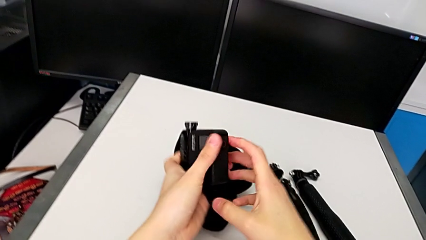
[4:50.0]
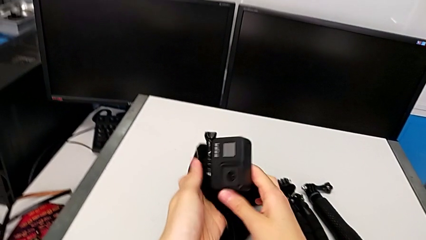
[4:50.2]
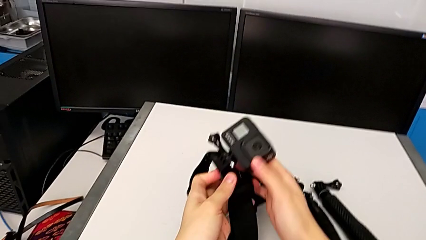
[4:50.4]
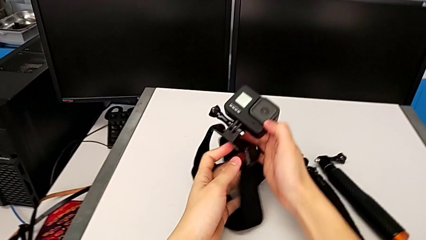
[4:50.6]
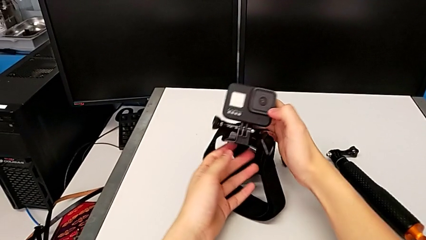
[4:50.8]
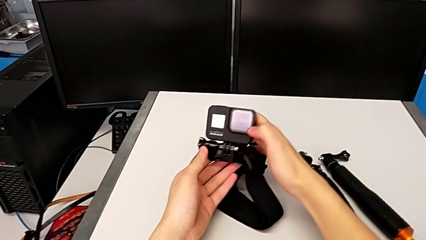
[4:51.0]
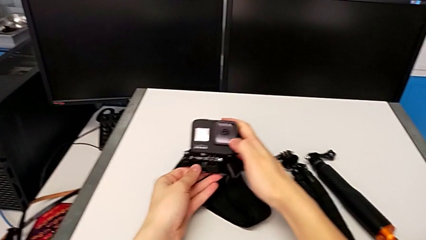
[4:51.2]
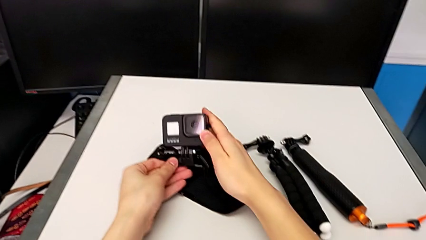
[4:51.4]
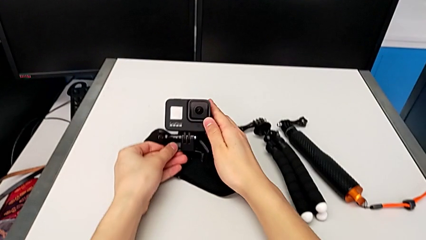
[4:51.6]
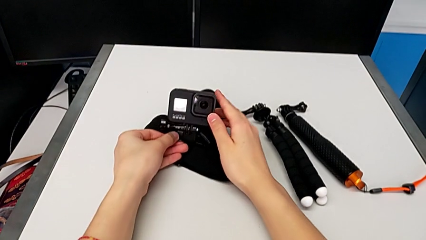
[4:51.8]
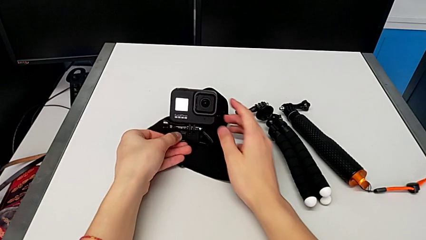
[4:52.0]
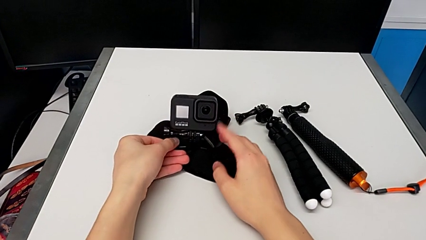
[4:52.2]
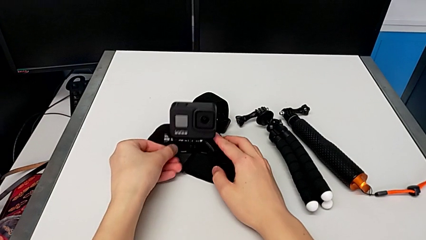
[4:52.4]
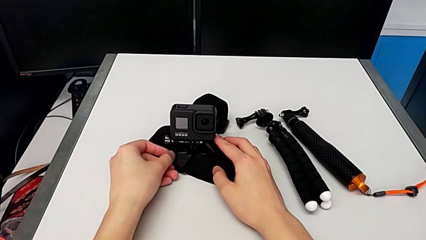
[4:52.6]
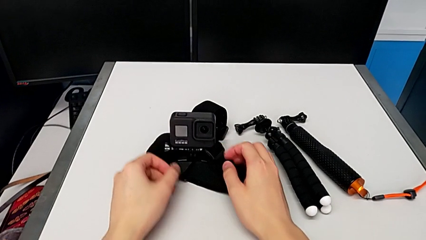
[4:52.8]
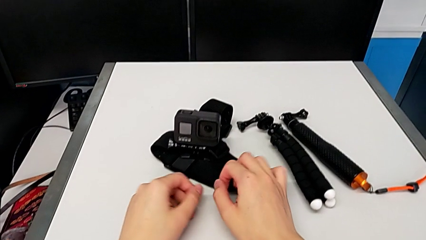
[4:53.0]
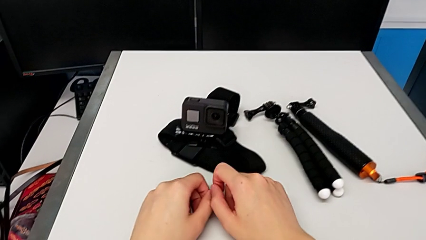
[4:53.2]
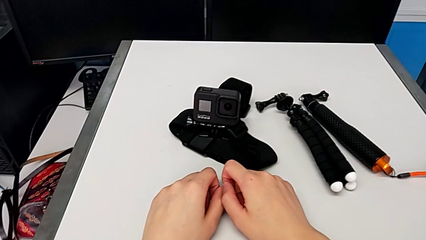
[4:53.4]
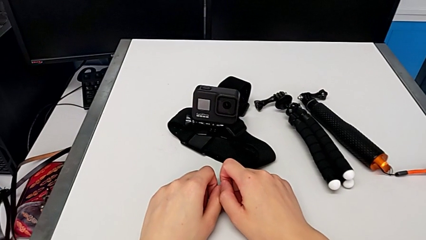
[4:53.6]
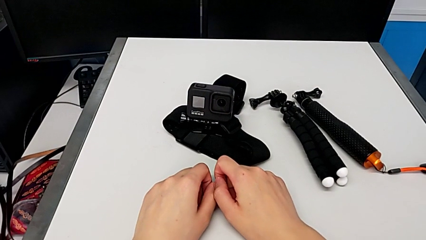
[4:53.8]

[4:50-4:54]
The camera wearer is assembling the strap onto the GoPro. They place the GoPro.

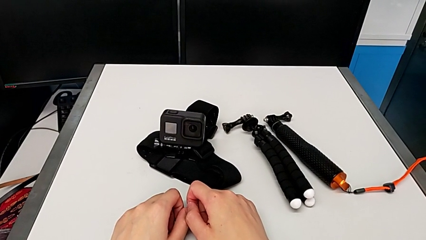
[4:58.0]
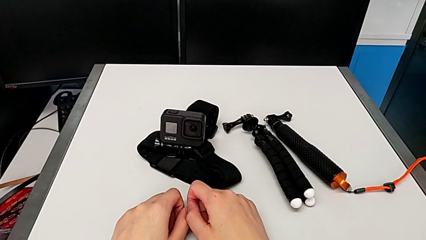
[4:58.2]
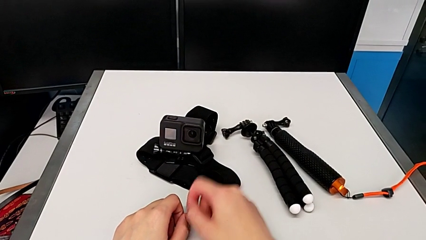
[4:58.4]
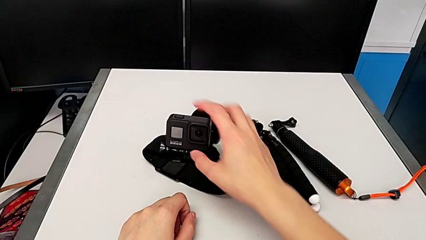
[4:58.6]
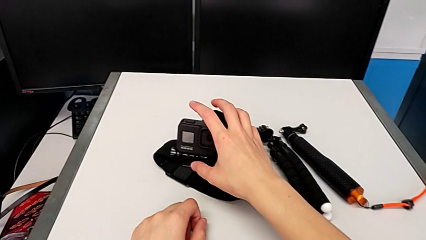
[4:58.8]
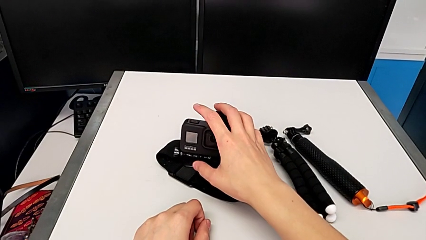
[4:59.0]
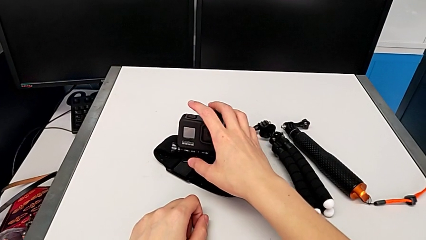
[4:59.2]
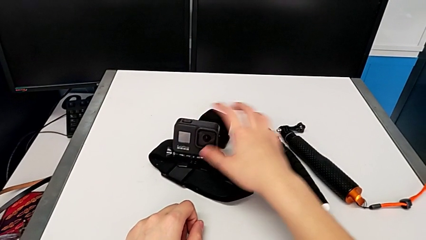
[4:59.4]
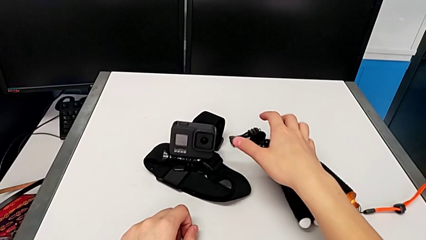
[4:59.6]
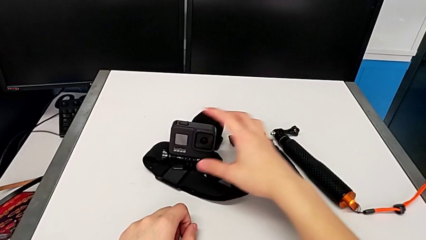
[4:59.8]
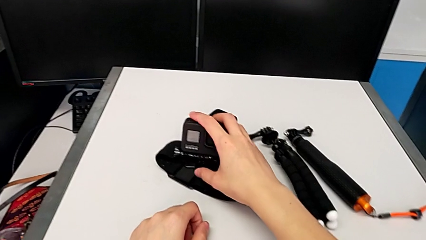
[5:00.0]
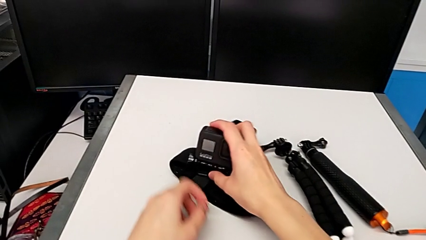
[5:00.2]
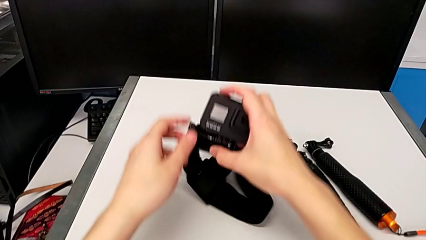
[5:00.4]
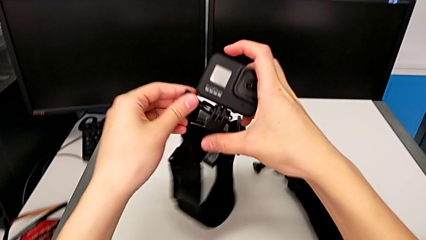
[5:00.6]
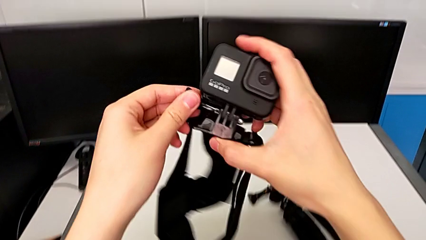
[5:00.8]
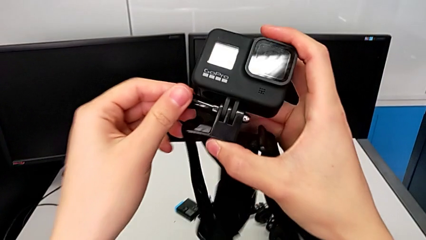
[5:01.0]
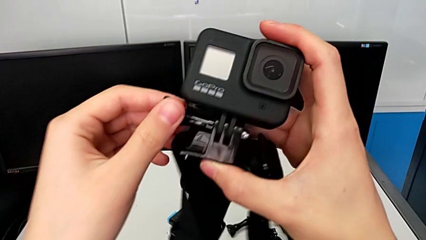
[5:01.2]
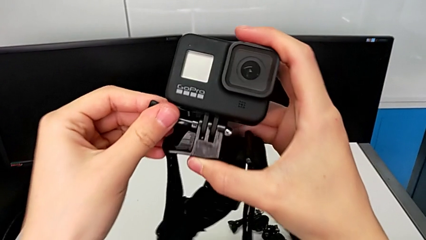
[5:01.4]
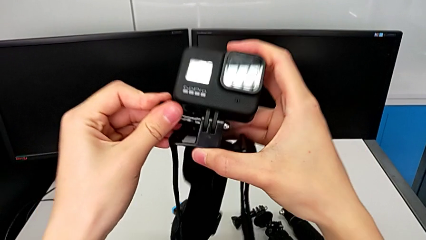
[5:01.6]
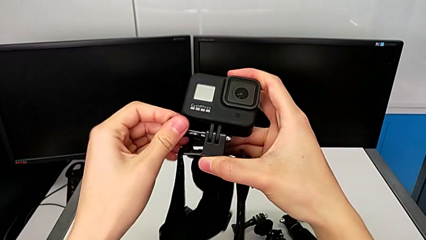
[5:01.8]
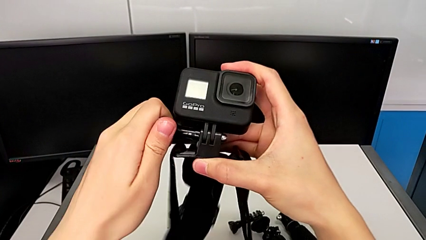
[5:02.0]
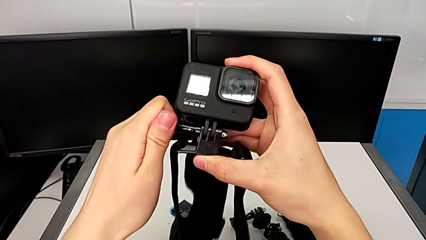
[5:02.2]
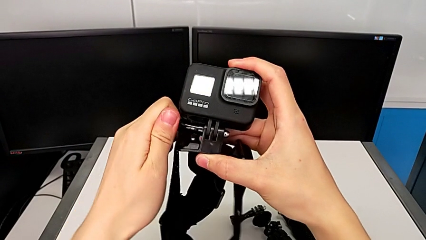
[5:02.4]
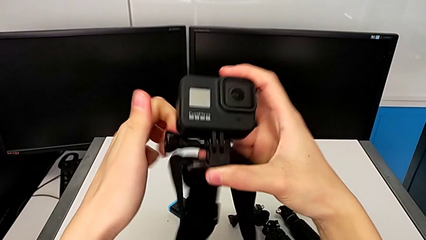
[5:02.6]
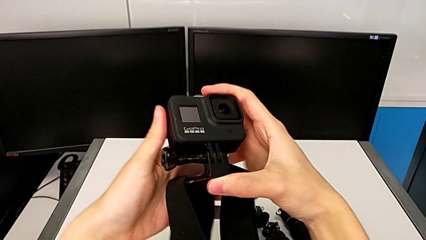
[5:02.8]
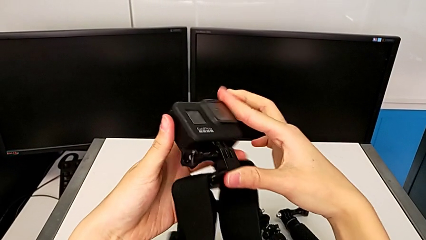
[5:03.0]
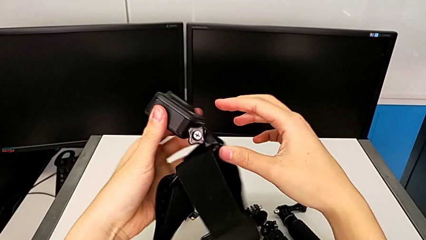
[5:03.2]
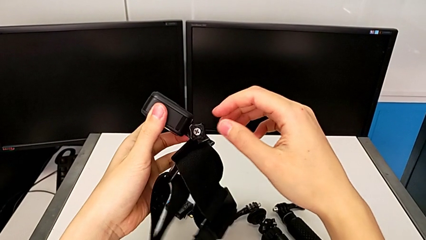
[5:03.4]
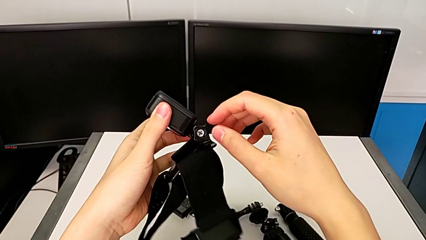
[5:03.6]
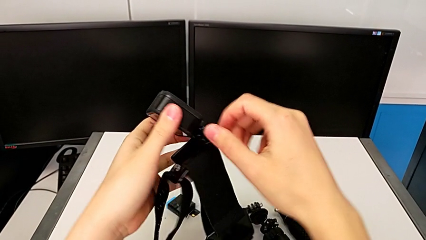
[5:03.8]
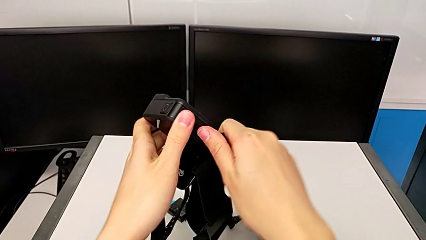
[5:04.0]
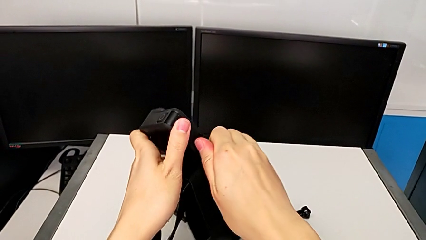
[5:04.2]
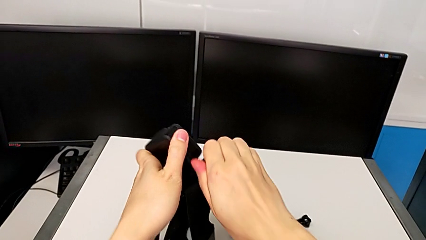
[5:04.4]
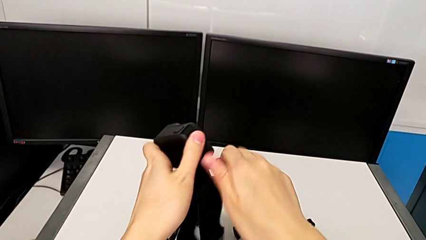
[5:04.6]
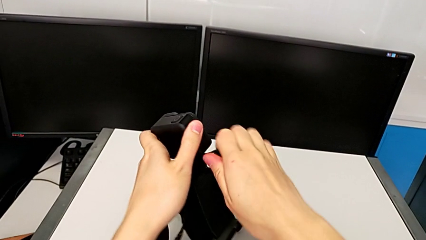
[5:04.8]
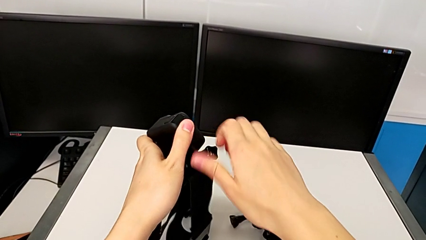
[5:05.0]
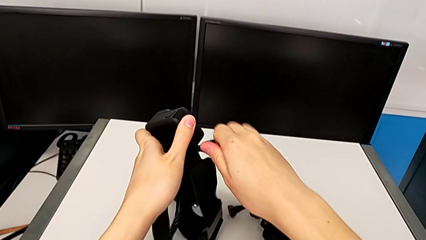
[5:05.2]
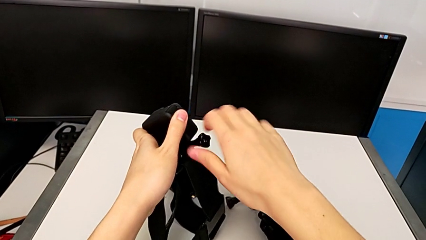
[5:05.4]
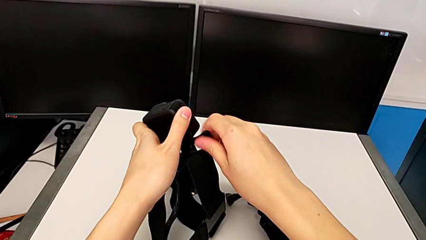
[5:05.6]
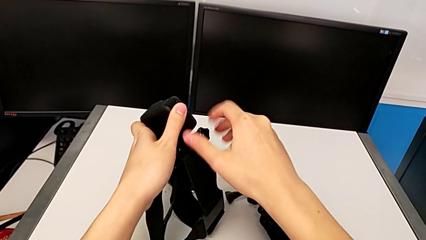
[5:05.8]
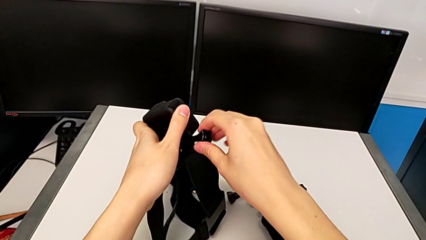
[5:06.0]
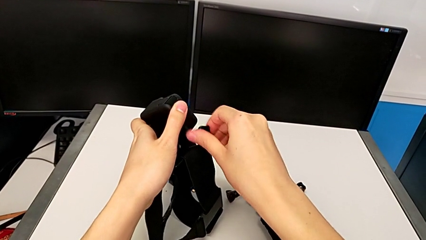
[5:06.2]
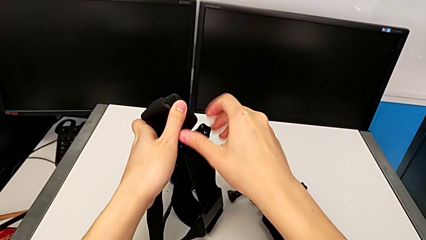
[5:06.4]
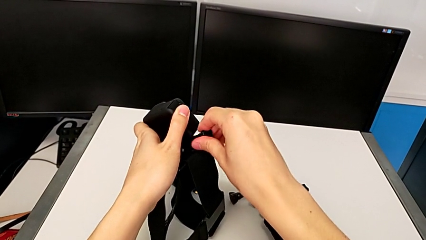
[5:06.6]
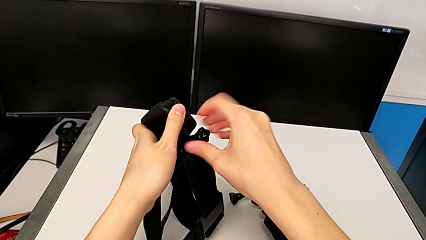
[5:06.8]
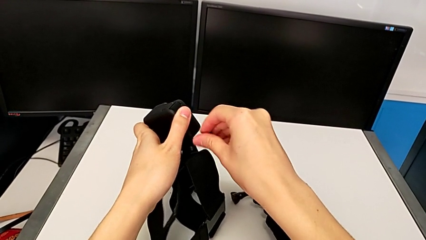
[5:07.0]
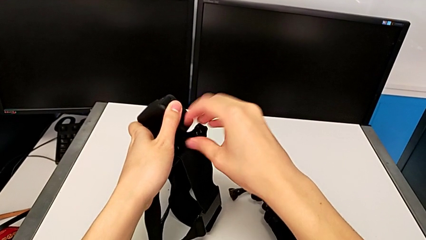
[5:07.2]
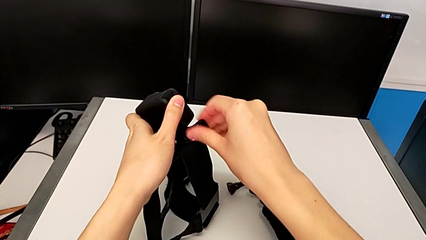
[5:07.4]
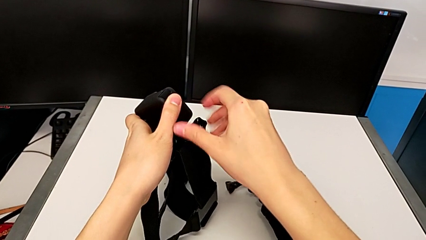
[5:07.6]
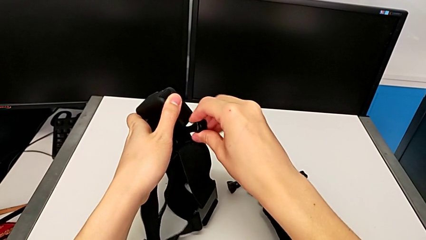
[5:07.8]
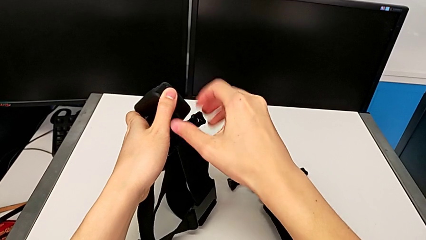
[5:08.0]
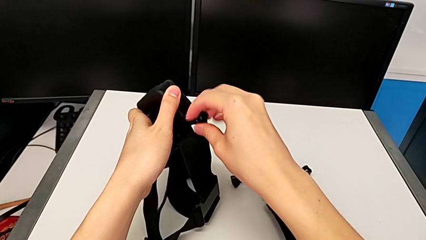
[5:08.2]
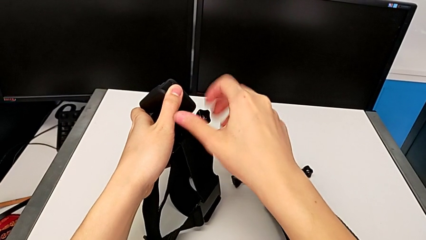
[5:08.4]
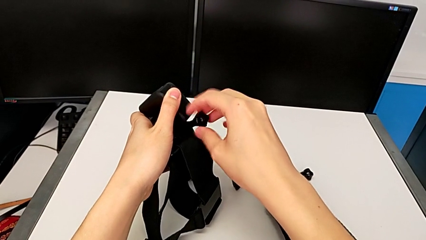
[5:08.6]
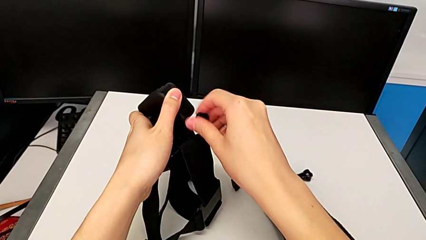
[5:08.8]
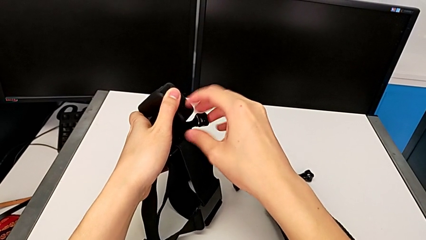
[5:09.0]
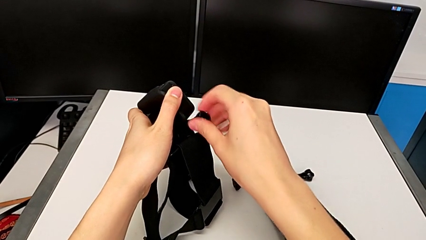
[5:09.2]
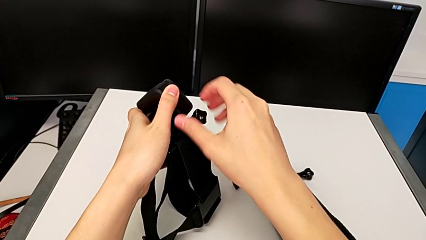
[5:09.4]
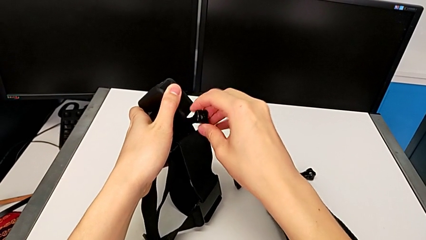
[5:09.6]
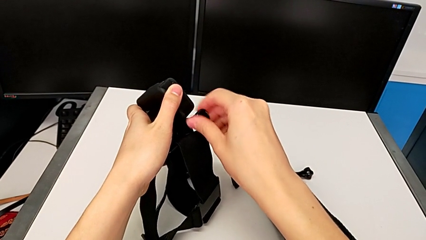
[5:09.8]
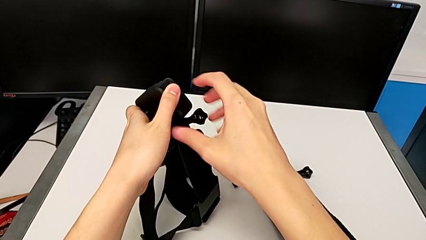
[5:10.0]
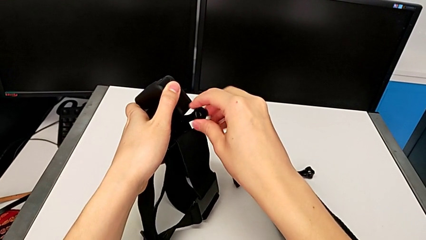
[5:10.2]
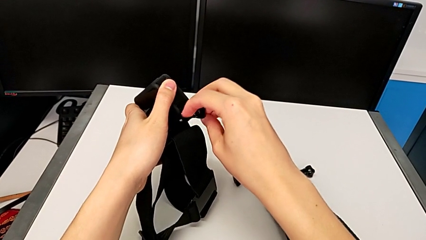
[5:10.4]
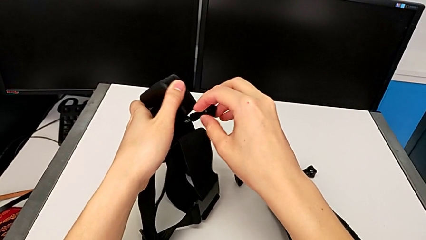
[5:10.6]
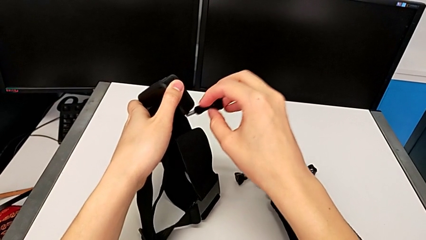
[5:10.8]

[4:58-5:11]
The camera wearer is exchanging the mount from the strap to the tripod. They grab the GoPro and unscrew the GoPro.
